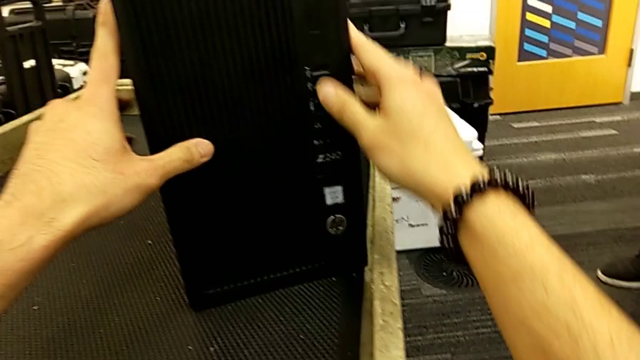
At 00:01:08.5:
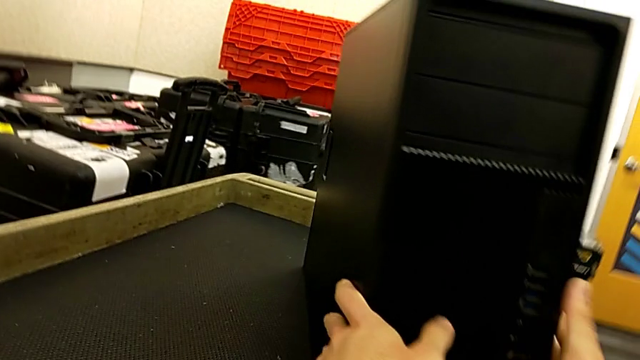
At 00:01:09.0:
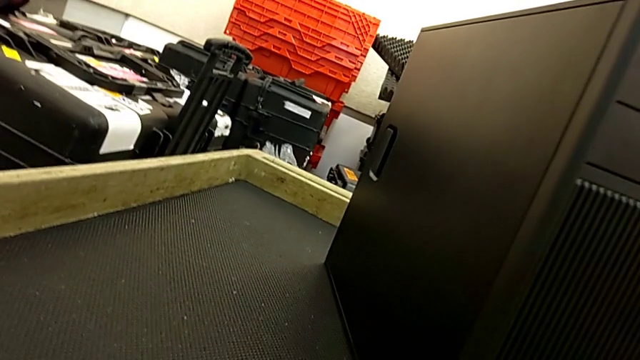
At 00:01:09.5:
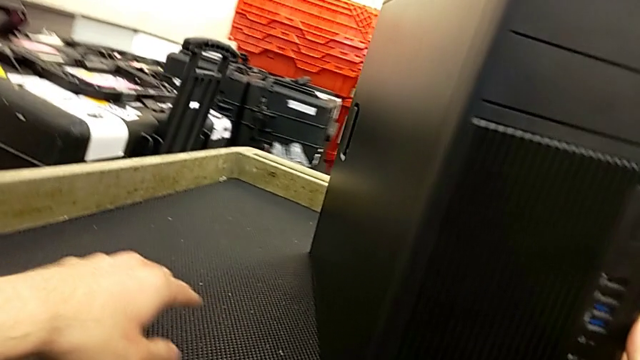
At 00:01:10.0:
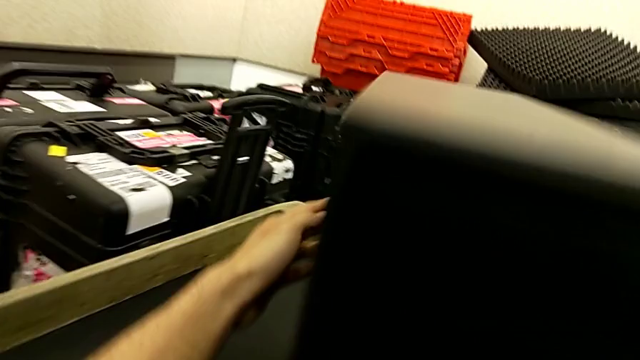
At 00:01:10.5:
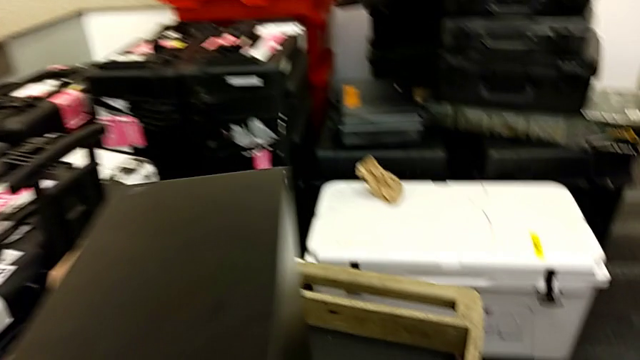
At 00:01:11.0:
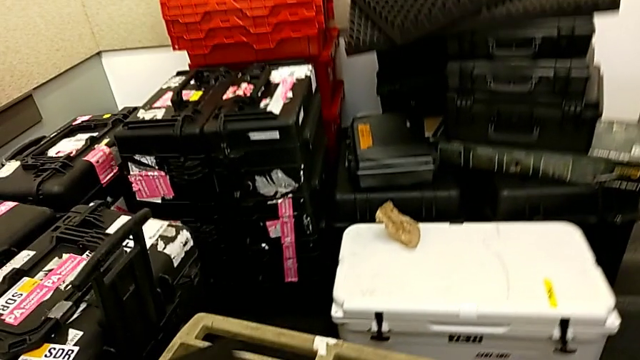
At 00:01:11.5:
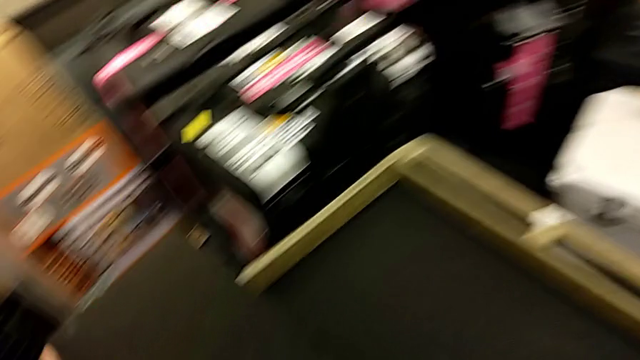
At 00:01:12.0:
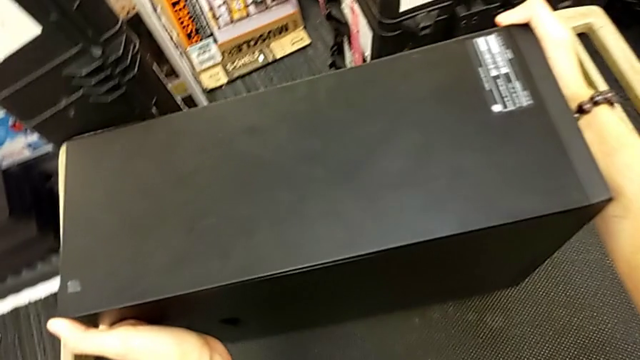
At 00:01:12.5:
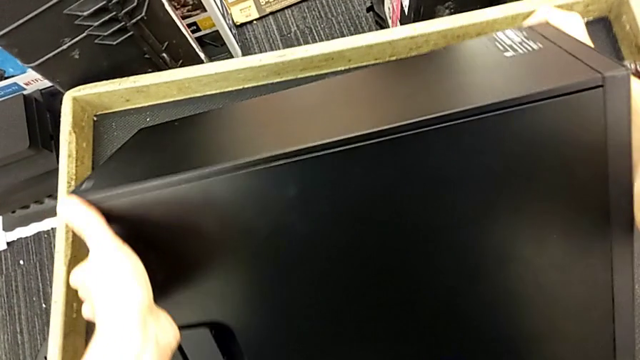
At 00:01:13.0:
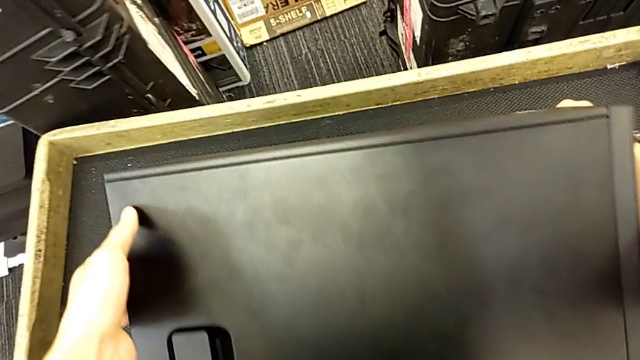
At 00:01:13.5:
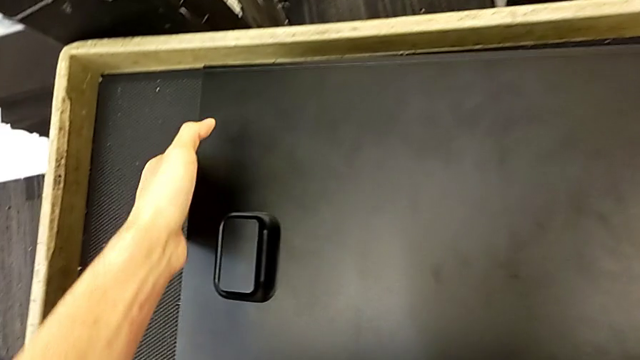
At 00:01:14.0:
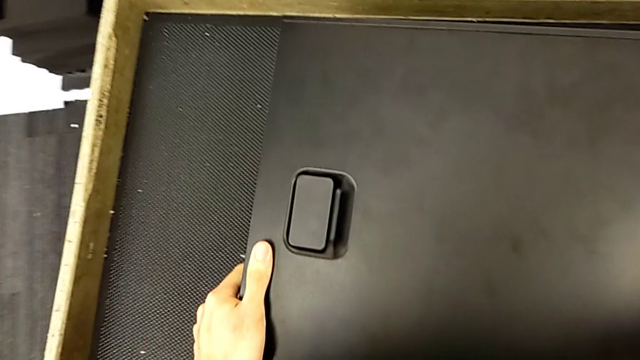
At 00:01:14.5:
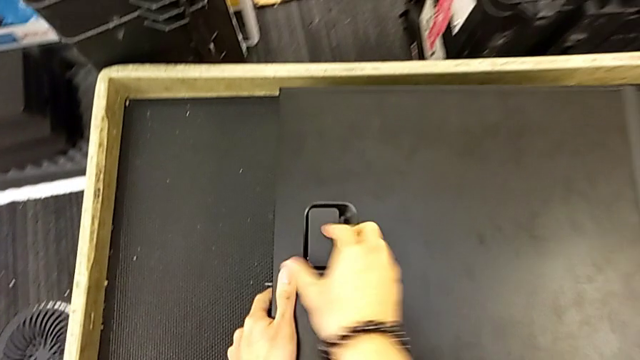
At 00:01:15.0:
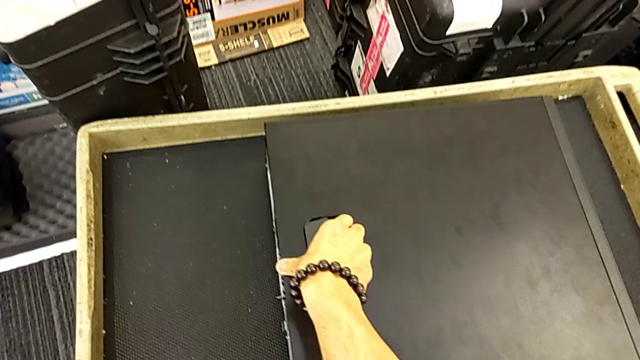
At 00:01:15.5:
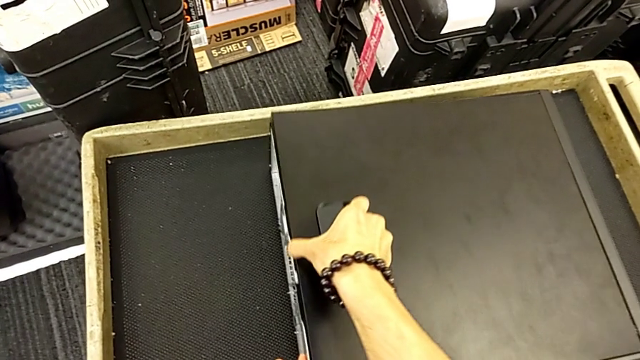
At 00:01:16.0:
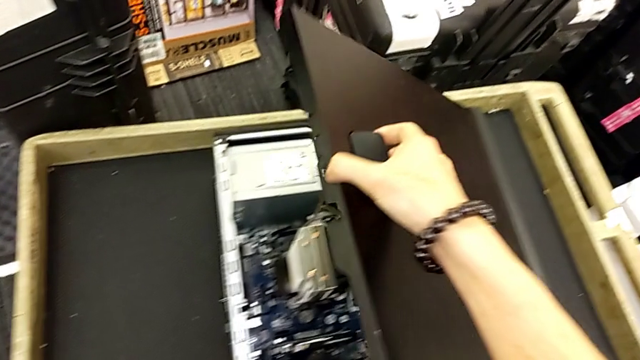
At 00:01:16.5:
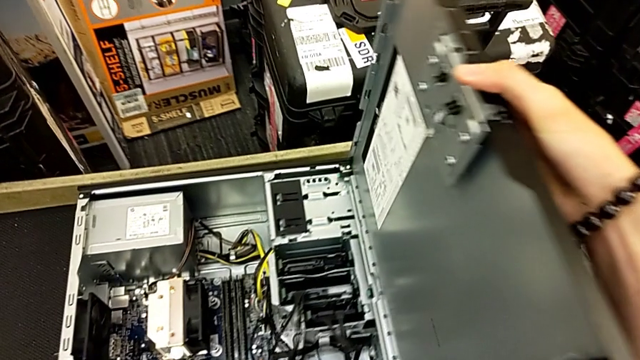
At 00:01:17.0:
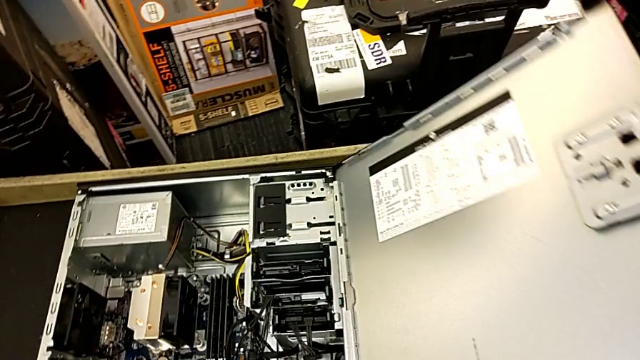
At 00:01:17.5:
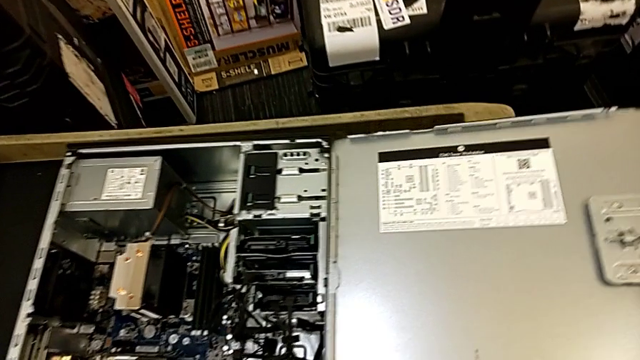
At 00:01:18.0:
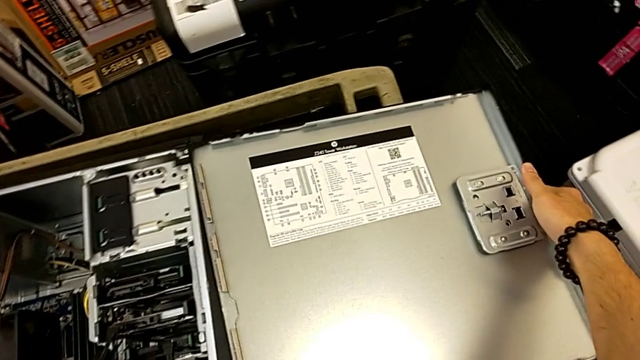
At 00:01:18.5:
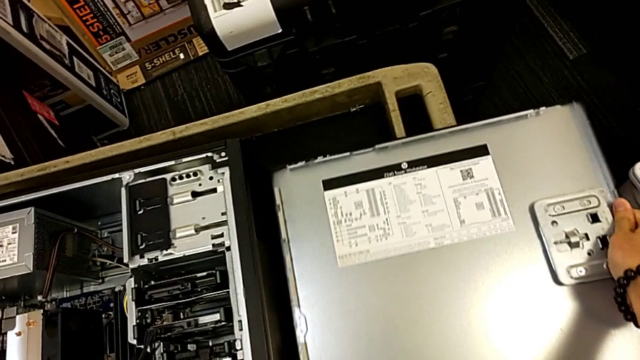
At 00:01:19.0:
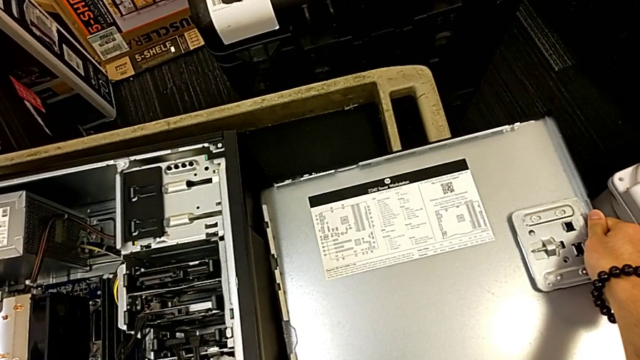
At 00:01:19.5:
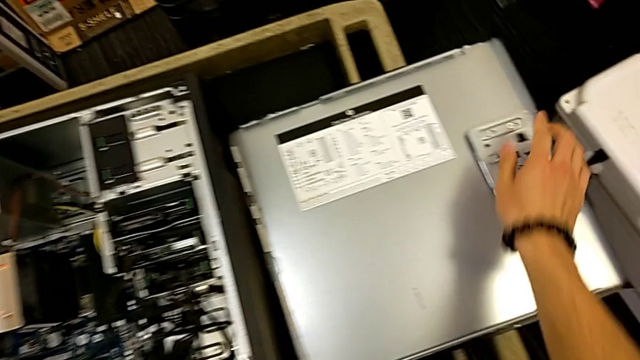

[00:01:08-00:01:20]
The camera wearer is removing the cover from the computer tower. They inspect the computer tower and open it.

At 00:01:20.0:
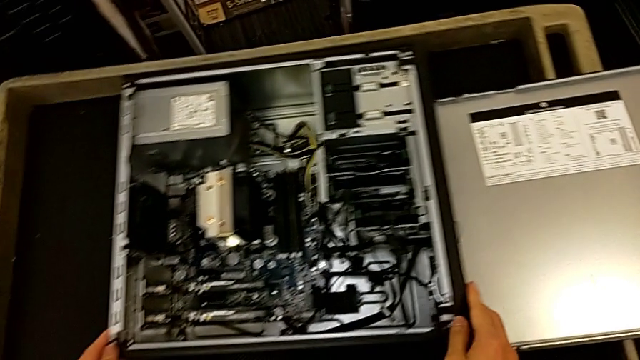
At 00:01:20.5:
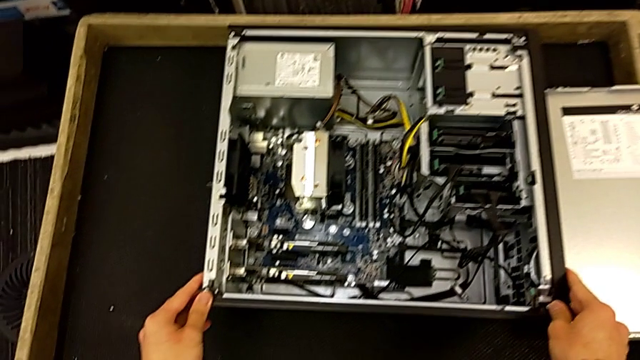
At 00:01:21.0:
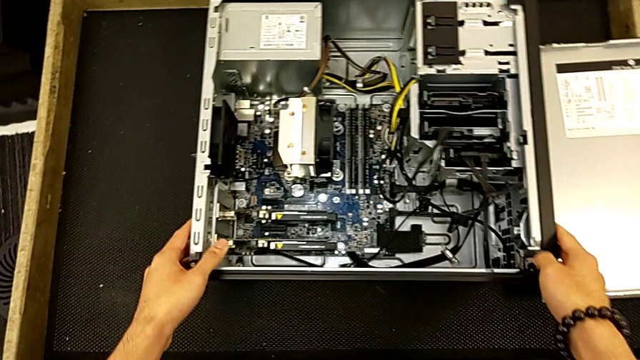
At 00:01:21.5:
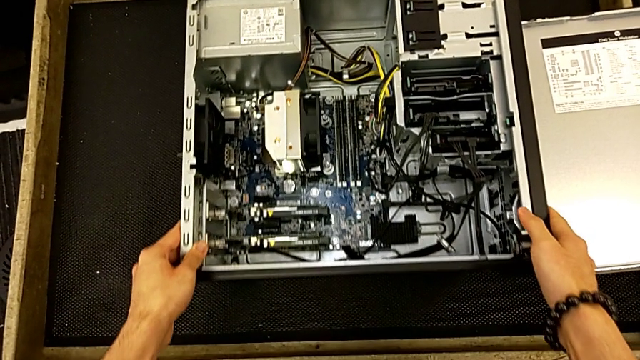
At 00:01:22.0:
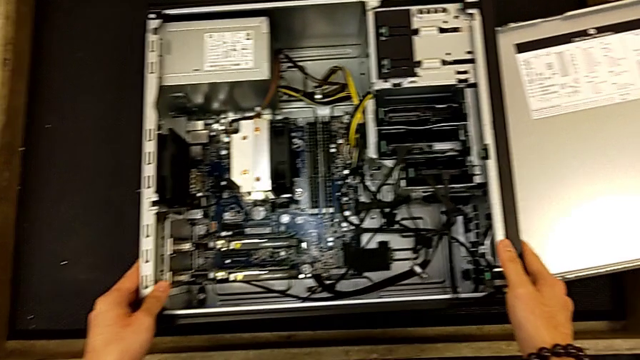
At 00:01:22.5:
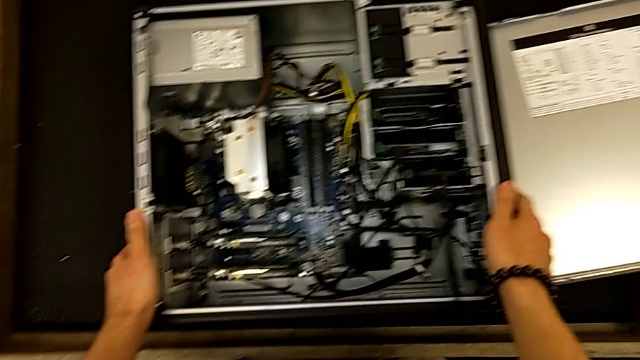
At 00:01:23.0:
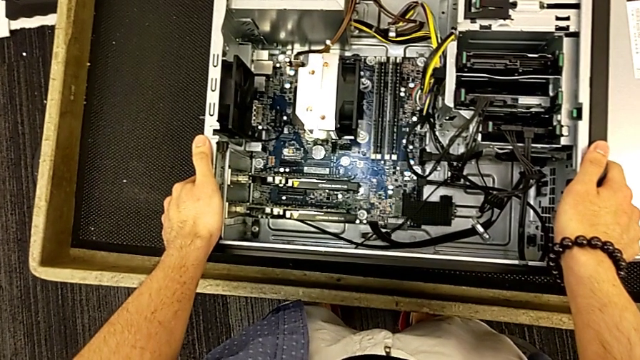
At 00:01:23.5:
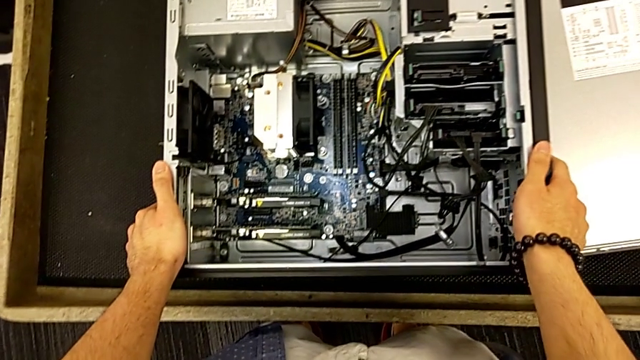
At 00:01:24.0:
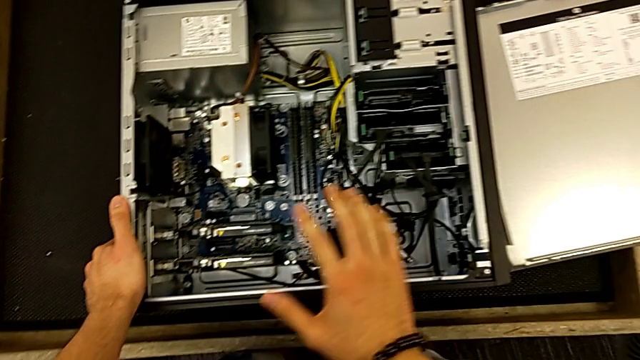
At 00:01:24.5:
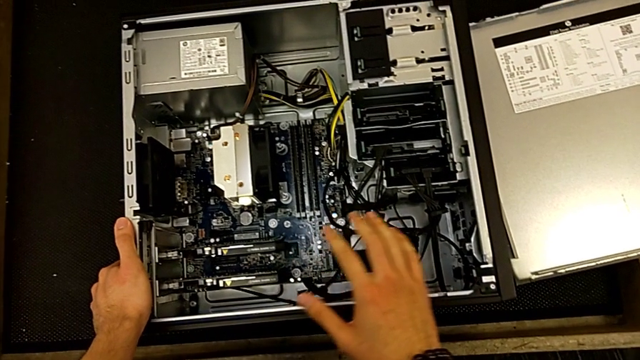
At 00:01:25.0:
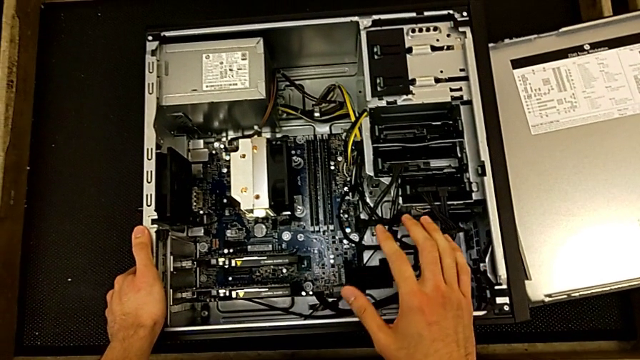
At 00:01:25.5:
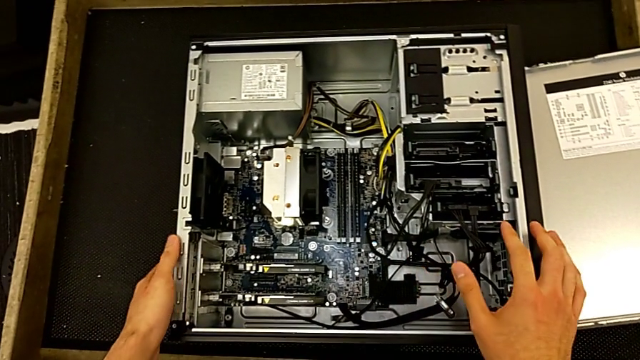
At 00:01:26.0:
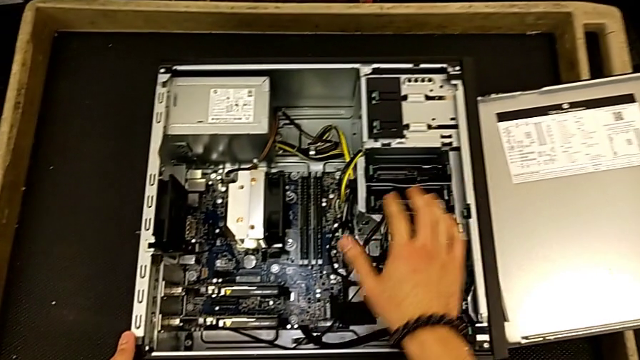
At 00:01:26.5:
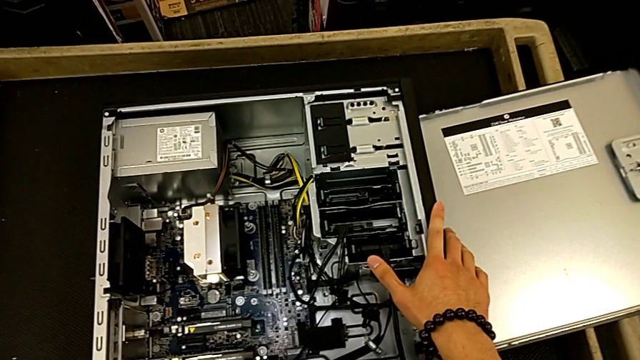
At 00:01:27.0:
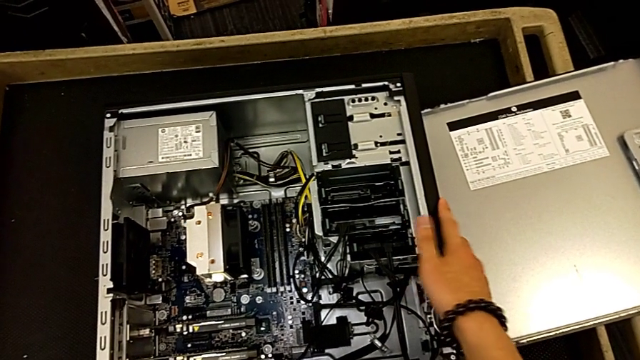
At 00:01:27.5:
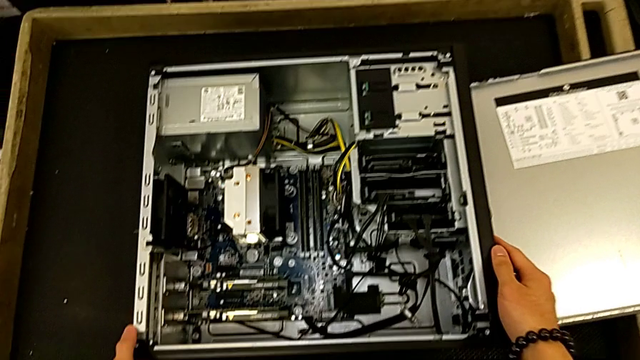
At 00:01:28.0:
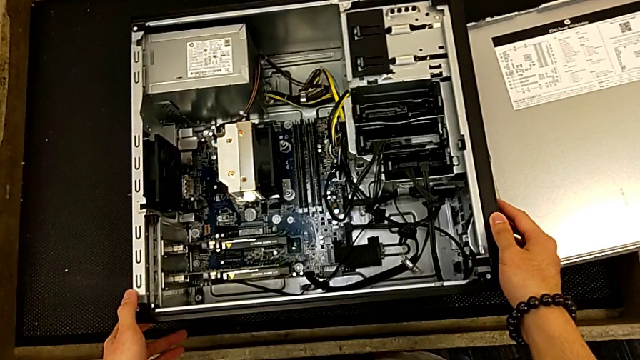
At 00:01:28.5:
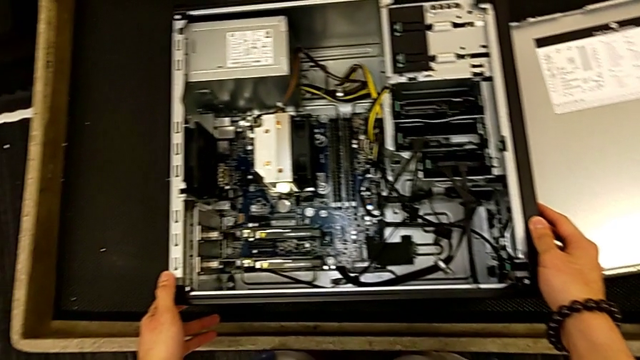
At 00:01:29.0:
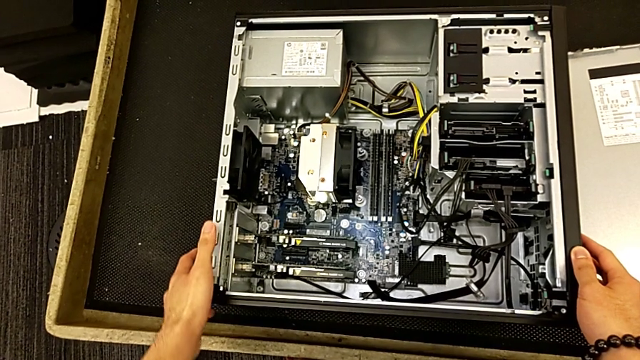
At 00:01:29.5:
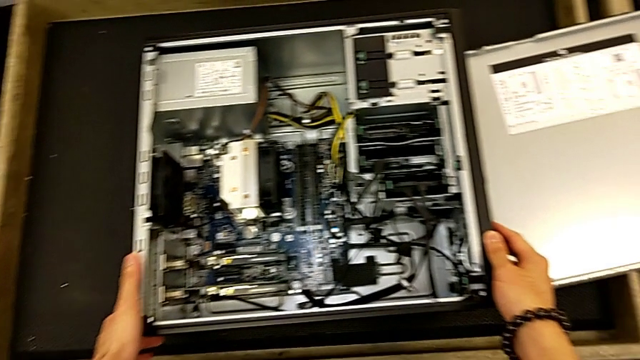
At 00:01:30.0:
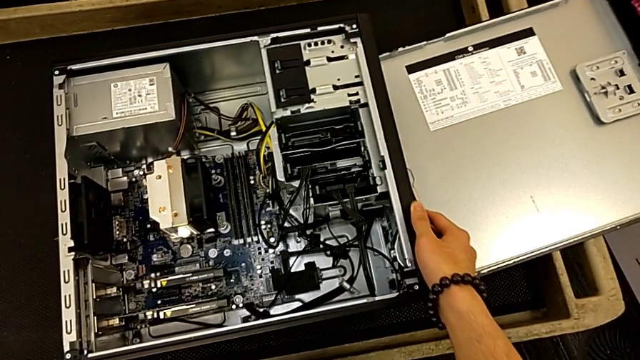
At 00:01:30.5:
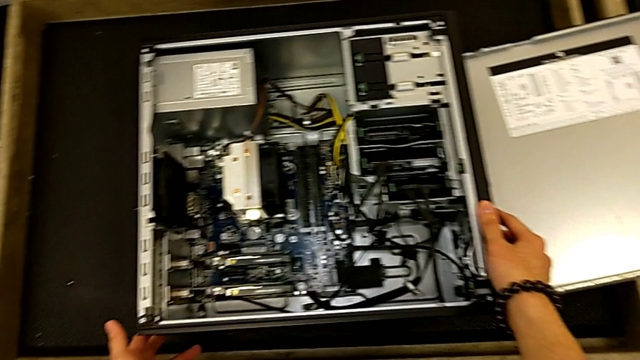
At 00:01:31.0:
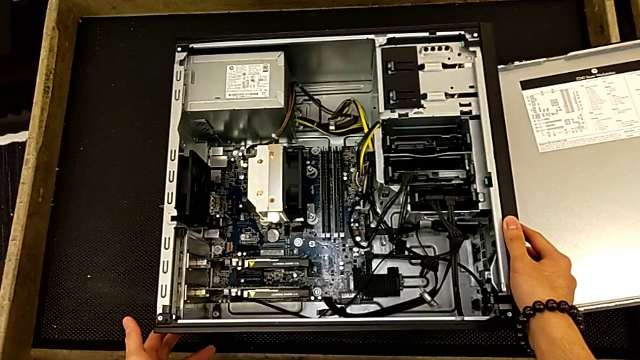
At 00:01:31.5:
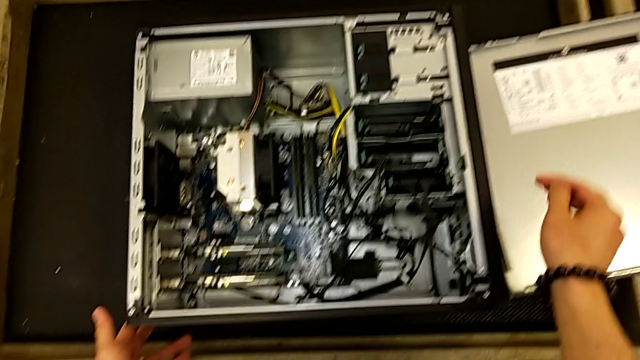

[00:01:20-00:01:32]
The camera wearer is removing the RAM tabs from the computer tower. They begin to inspect the computer tower.
